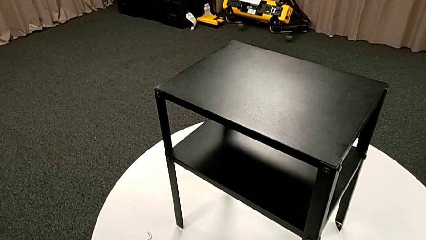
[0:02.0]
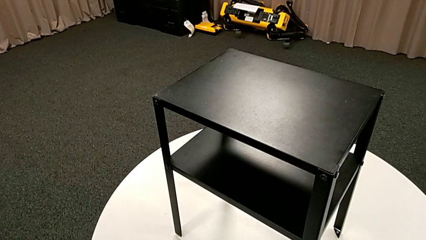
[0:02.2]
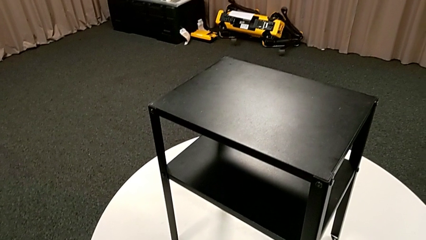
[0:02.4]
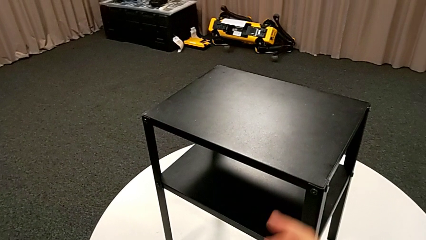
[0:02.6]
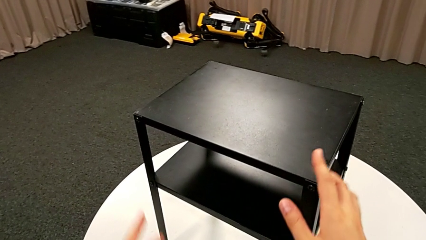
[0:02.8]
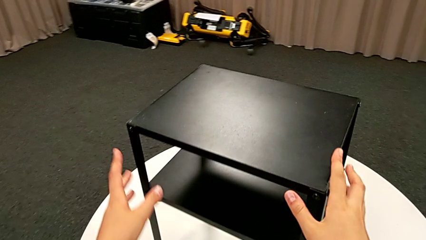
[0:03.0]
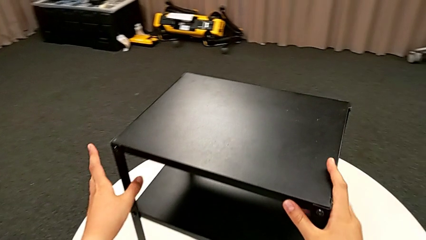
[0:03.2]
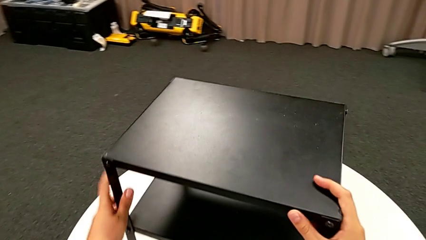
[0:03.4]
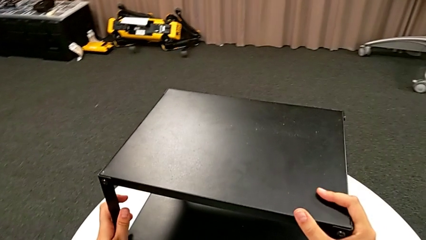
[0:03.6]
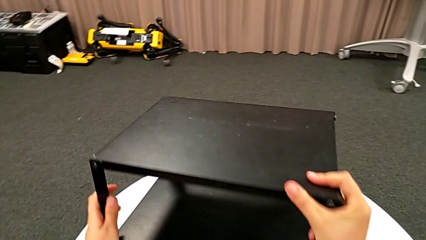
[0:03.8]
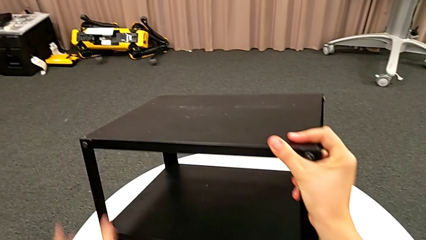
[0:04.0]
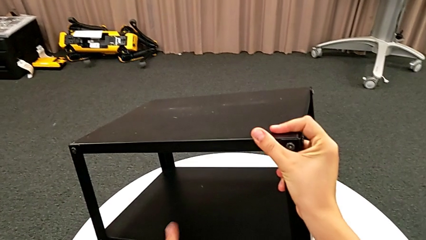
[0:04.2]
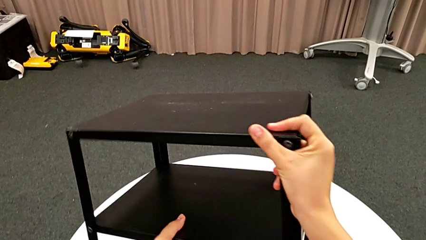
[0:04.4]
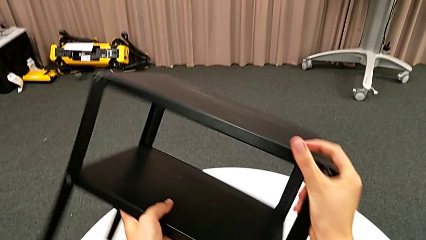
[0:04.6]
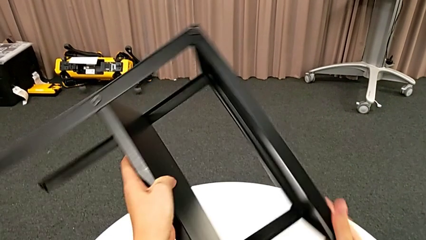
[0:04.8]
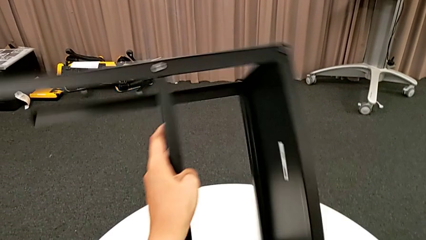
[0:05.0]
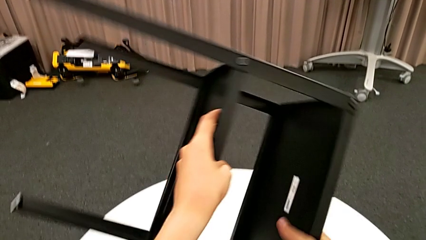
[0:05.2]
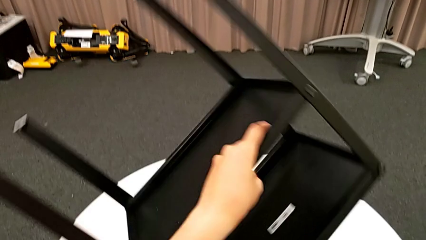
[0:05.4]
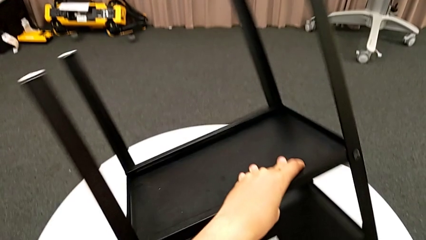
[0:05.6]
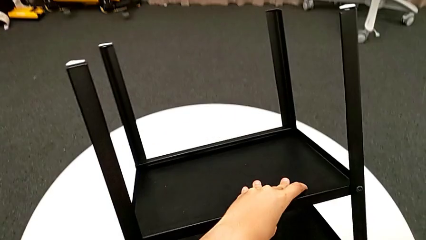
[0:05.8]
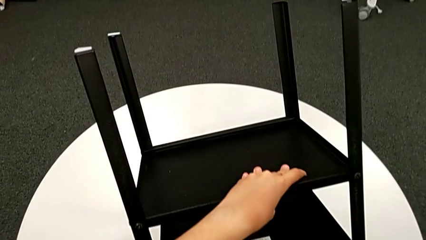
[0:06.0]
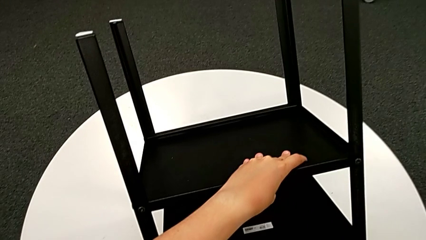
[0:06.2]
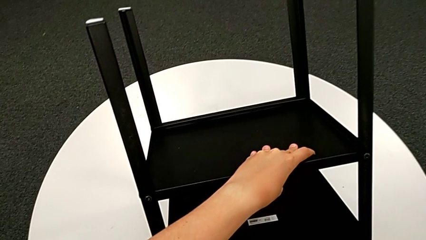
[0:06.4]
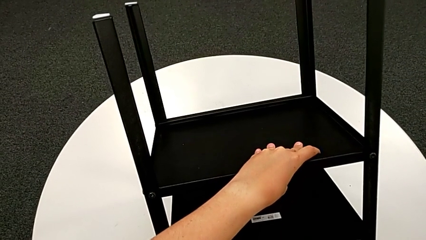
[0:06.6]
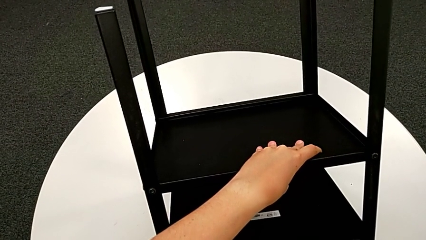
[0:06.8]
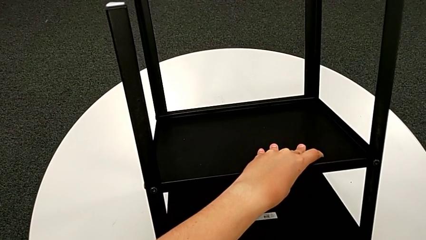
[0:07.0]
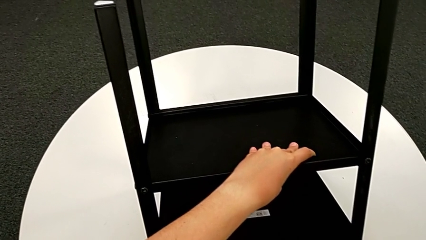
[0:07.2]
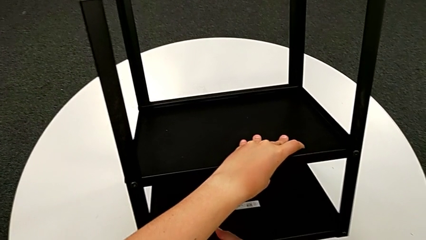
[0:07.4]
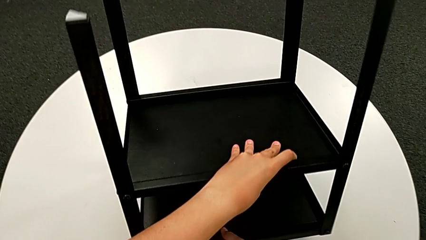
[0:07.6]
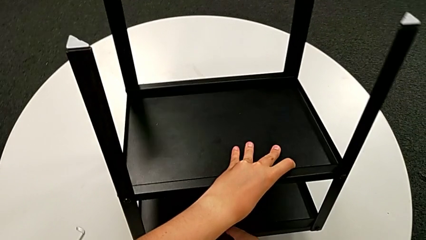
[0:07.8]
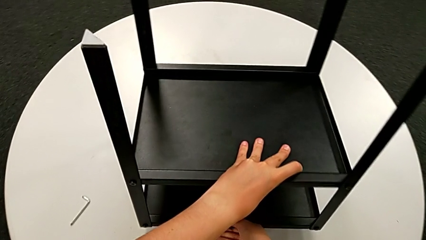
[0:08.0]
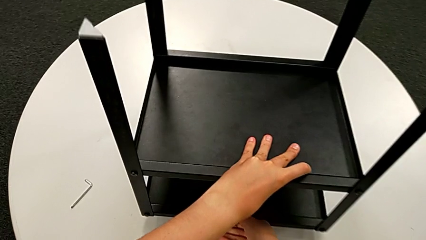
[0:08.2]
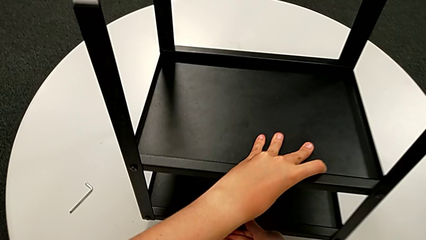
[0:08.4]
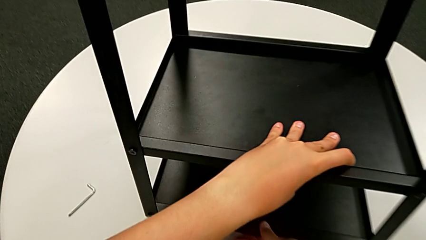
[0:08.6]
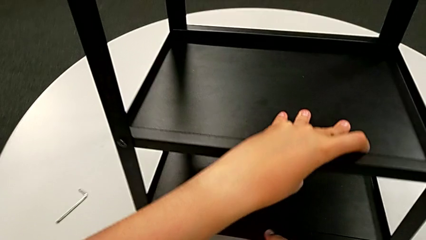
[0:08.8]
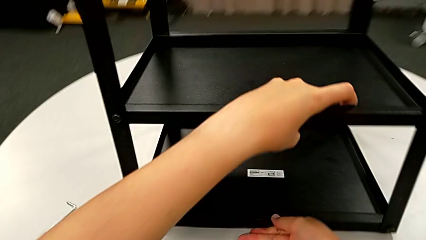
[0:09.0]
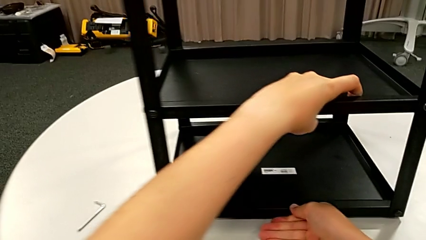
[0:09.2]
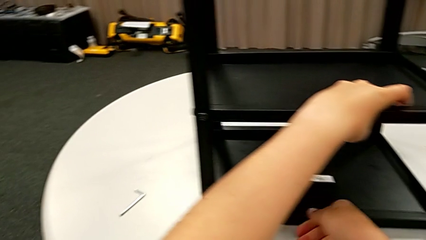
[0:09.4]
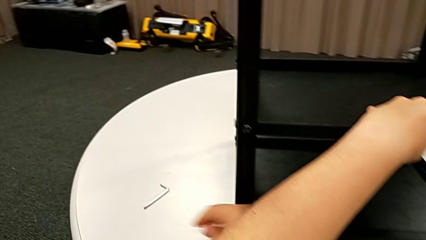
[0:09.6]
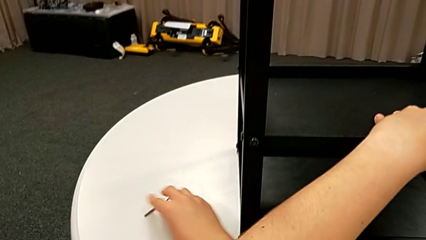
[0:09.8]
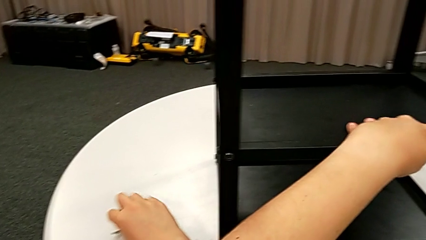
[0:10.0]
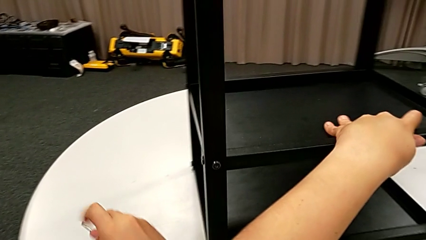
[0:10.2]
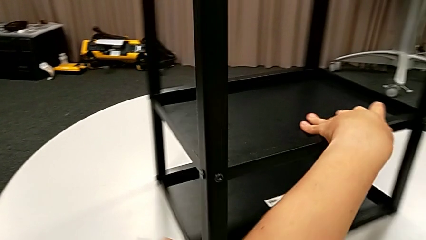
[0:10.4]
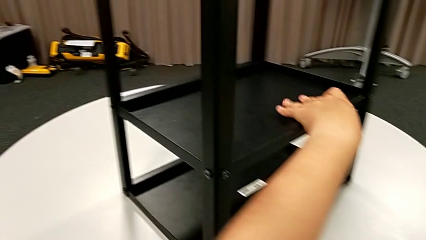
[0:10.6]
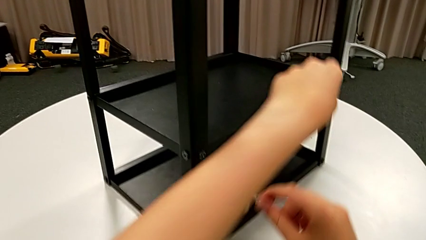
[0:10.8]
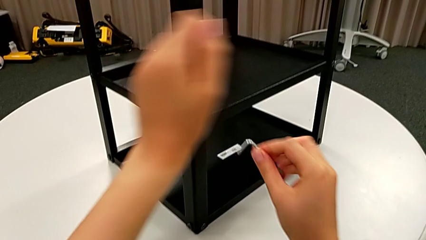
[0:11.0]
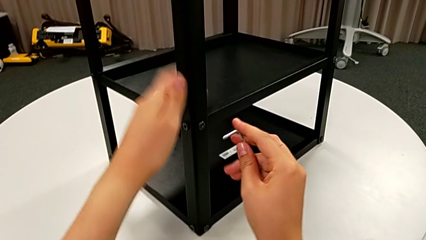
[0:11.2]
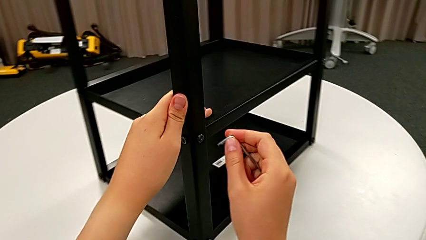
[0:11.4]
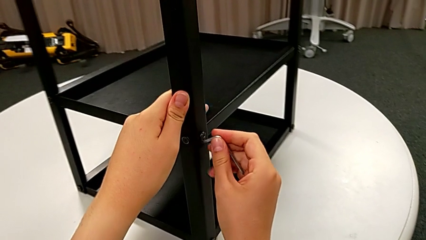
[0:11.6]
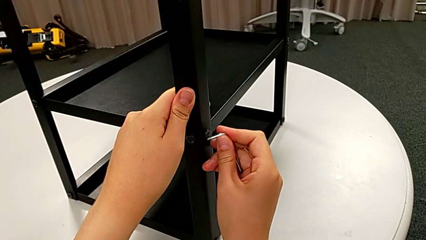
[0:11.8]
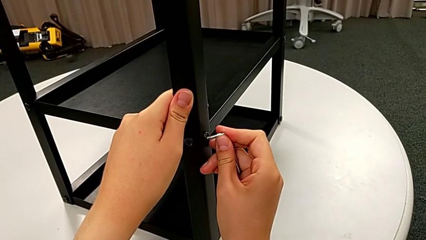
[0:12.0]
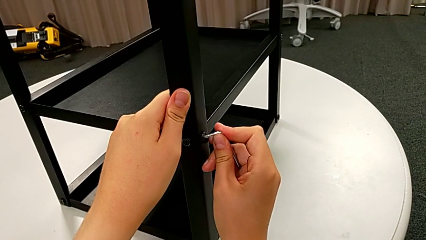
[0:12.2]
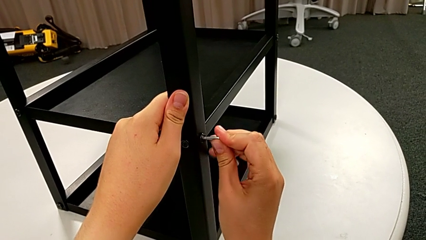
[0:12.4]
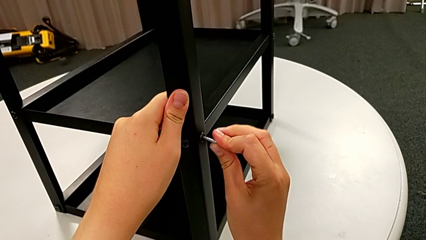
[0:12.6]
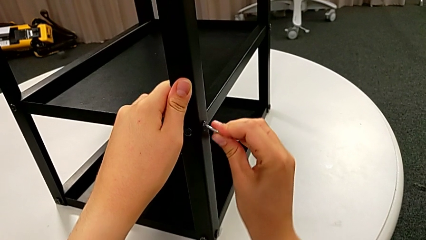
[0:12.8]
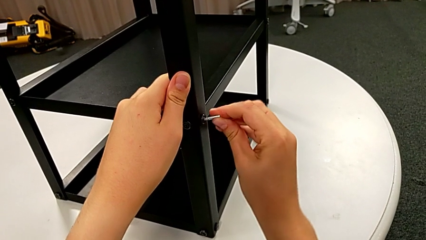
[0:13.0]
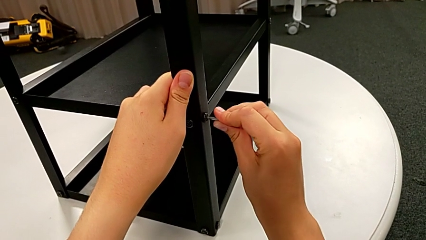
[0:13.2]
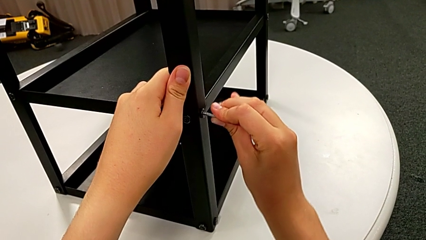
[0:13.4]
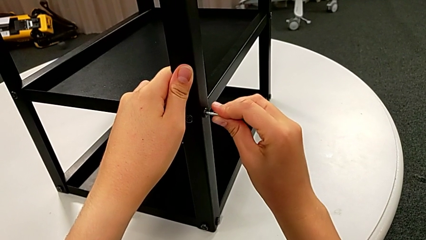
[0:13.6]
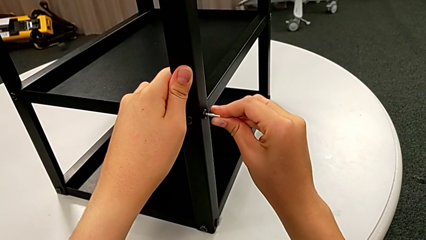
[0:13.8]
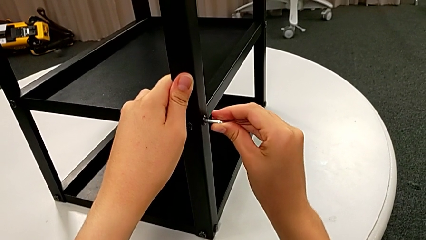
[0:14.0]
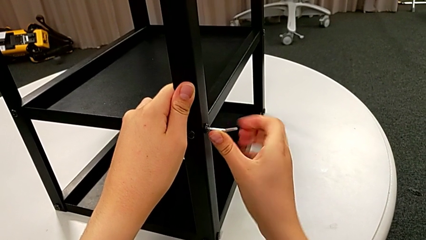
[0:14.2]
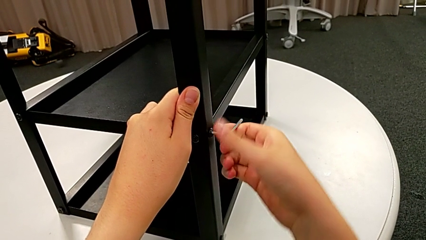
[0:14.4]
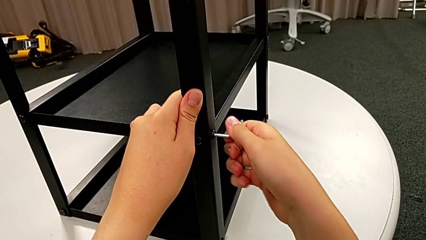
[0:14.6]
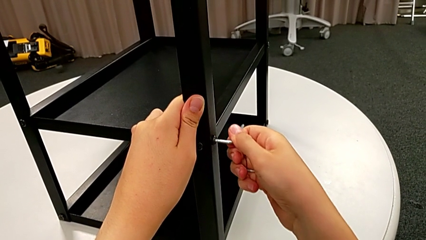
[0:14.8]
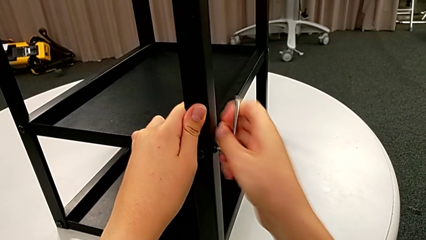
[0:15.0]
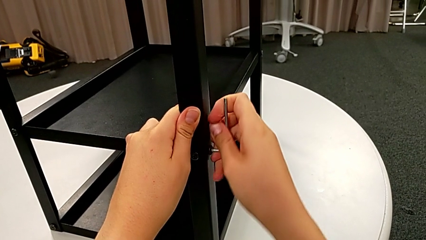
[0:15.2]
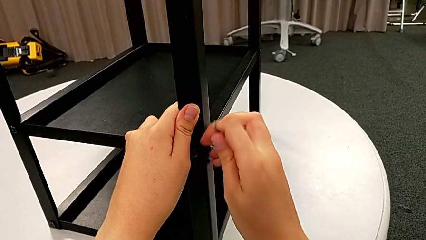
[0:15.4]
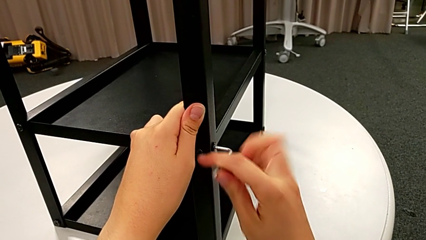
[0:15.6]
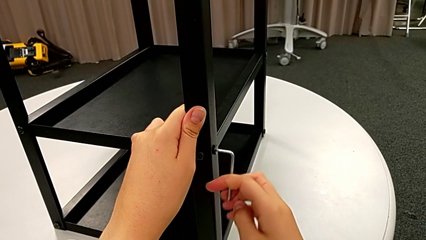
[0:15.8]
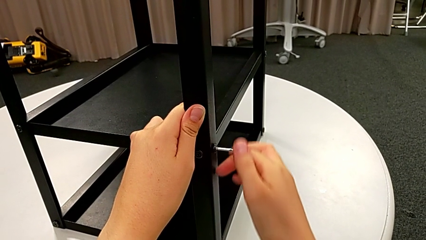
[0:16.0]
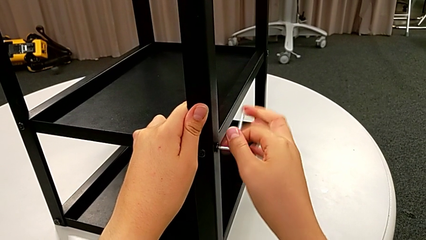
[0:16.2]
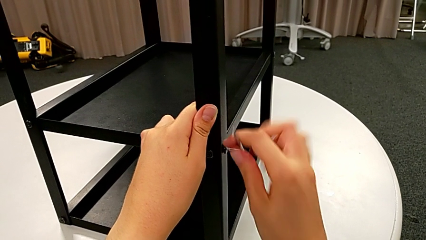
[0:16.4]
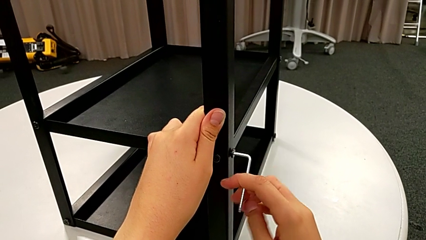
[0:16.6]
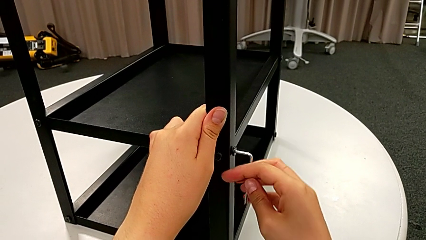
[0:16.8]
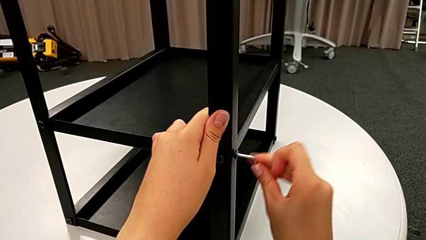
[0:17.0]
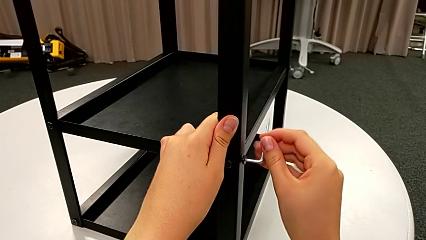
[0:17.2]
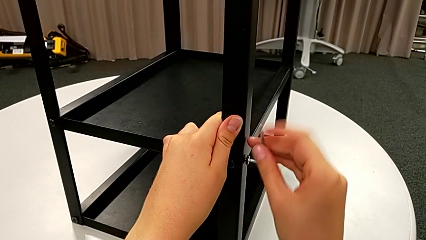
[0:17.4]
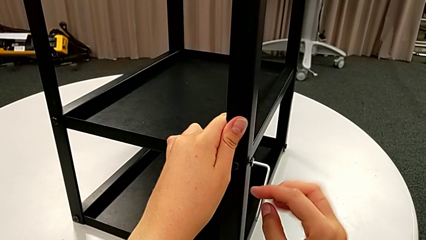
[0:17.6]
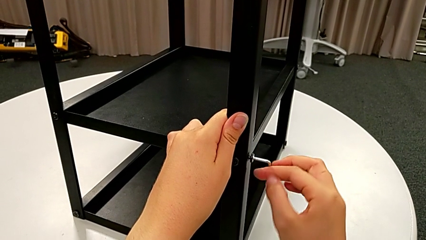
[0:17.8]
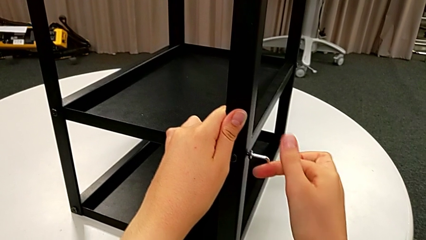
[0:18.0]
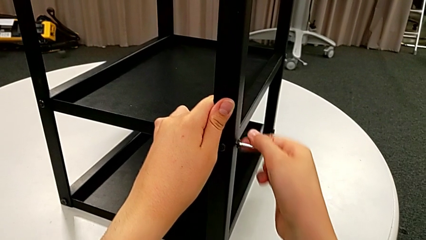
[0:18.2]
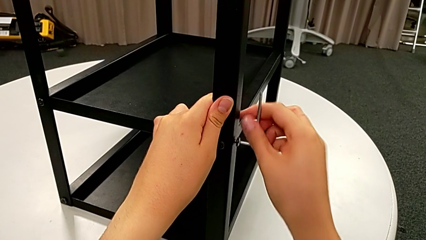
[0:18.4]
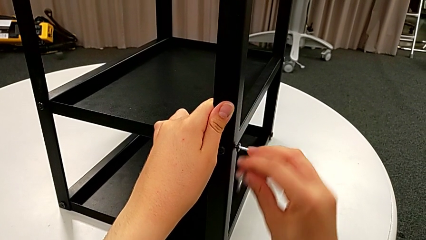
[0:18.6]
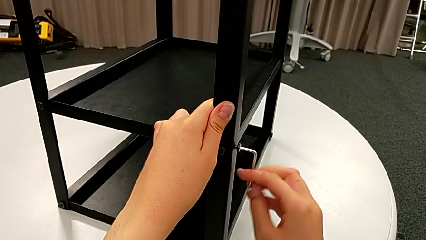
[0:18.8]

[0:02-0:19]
The camera wearer is unscrewing a bottom hex socket head. They grab the nightstand, lift it, rotate it, place it and slide it. They grab the Allen wrench, insert it and unscrew the bottom hex socket head.
